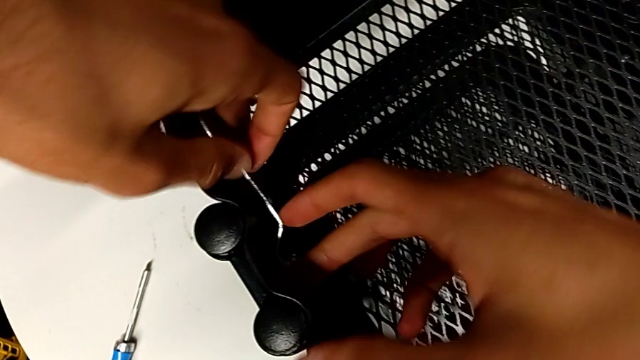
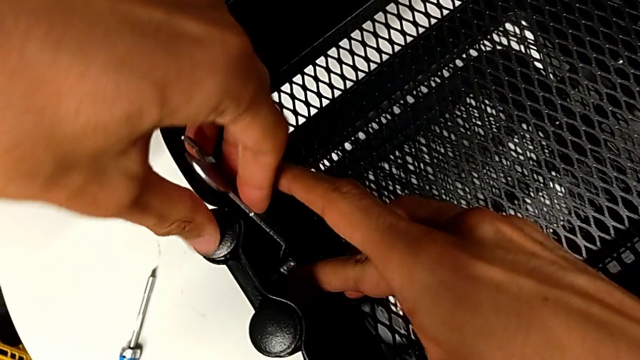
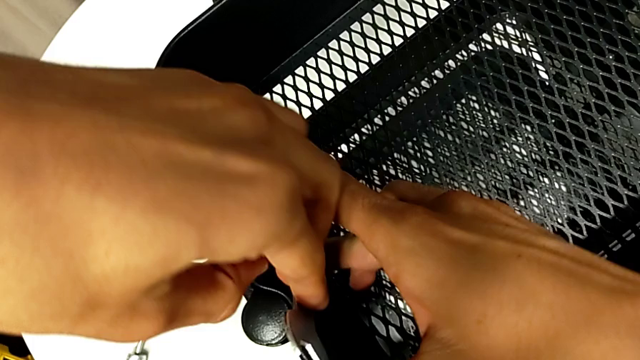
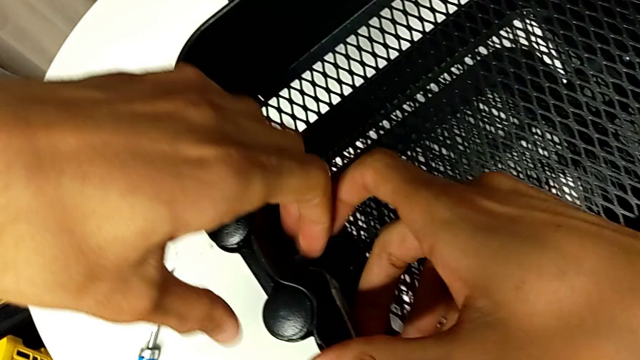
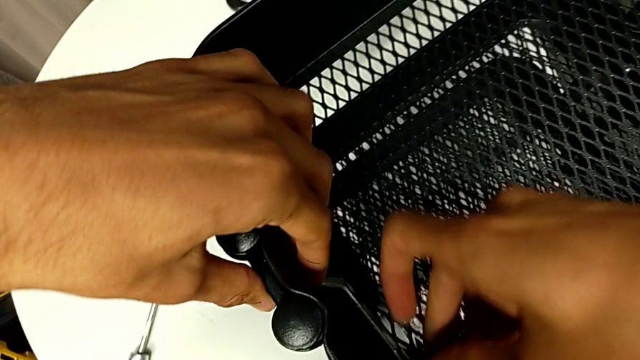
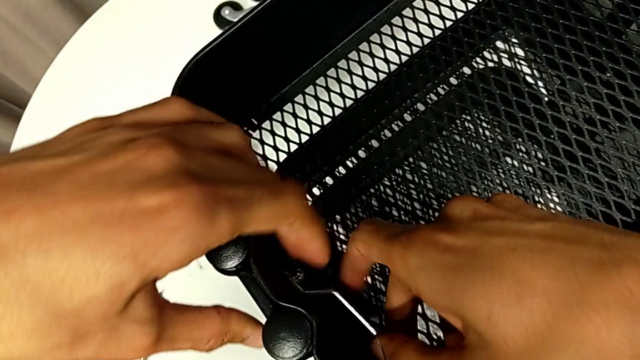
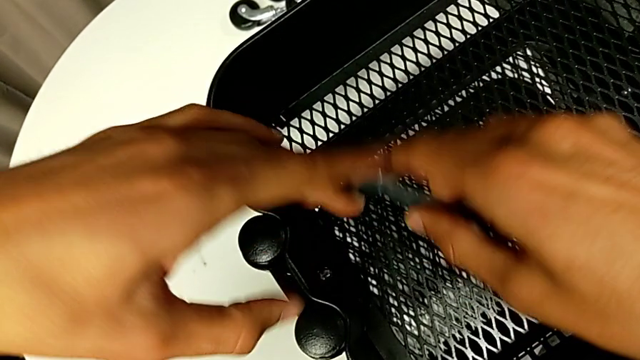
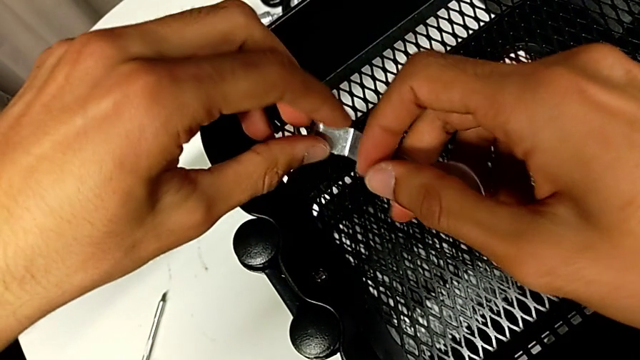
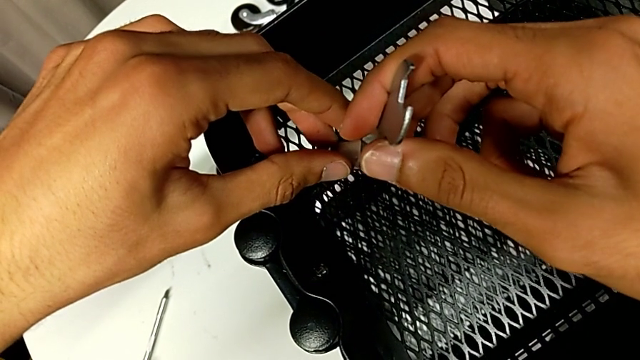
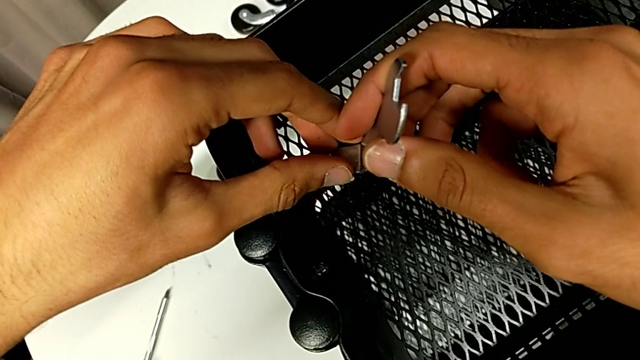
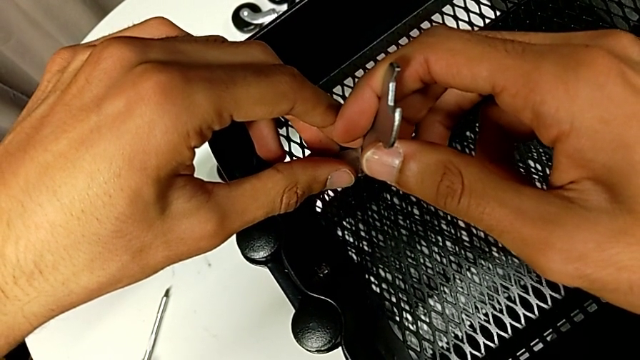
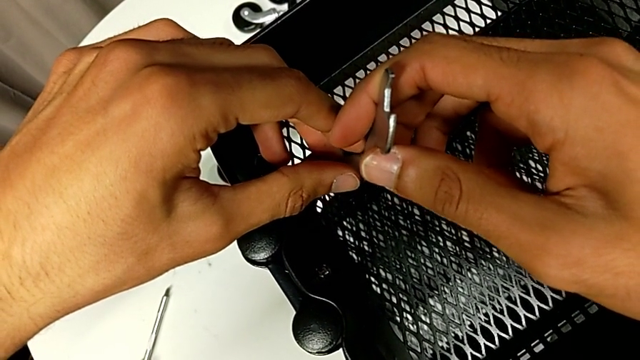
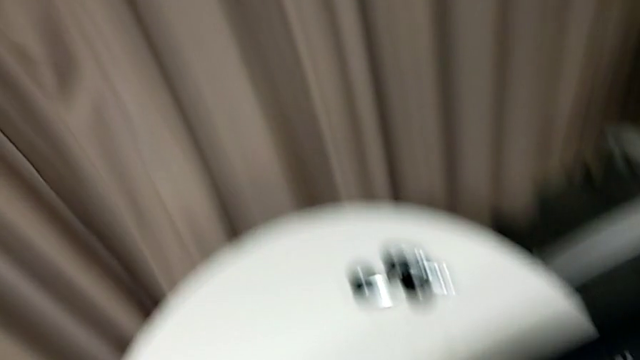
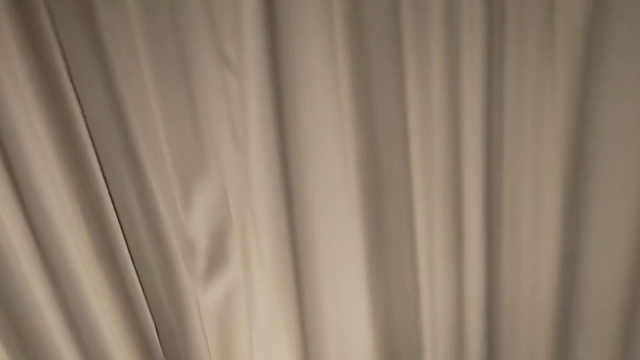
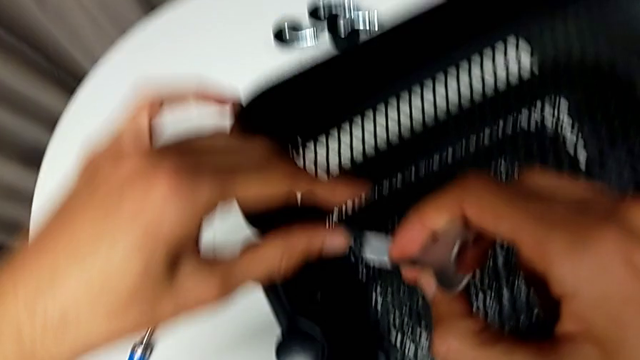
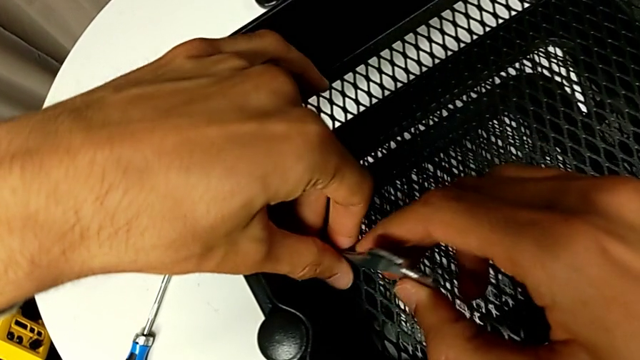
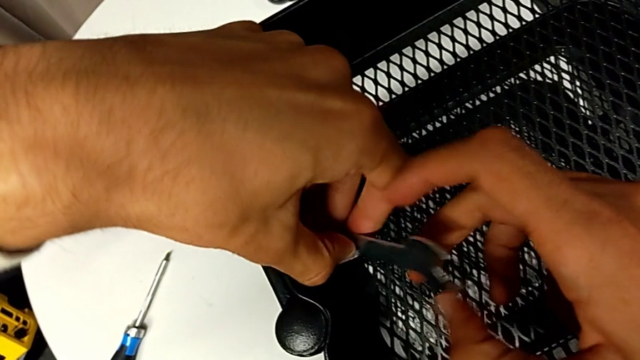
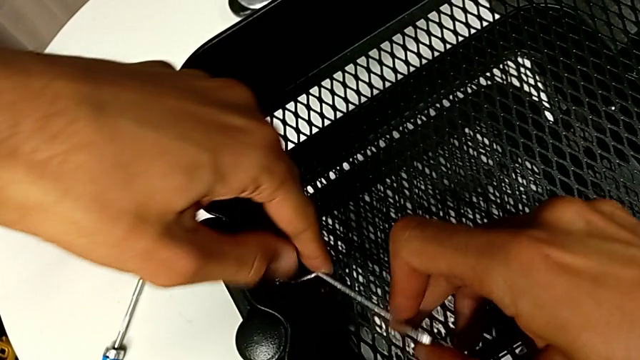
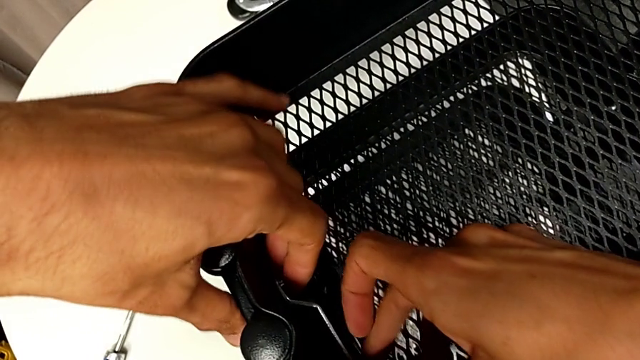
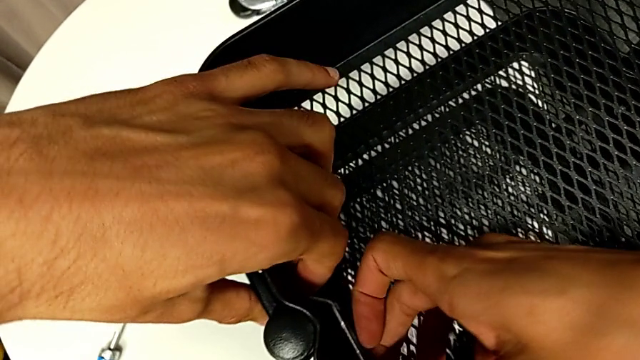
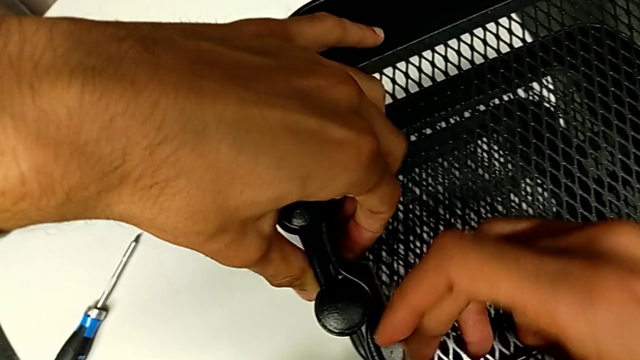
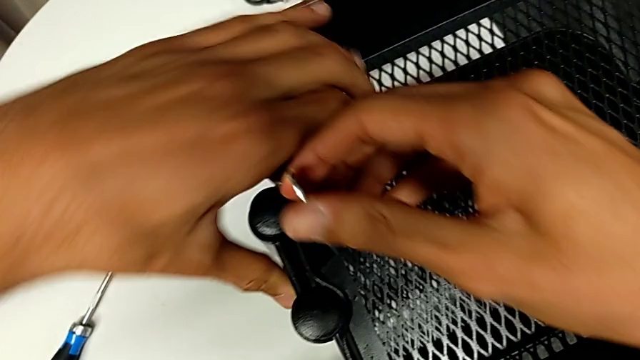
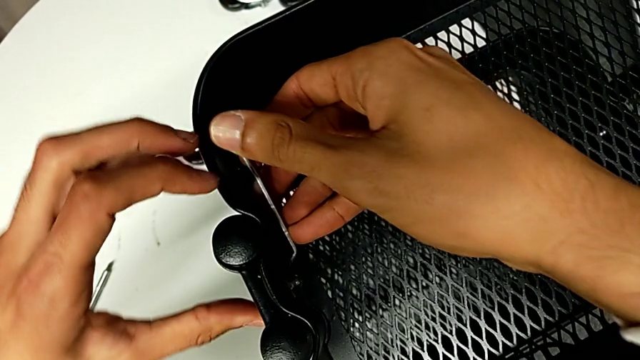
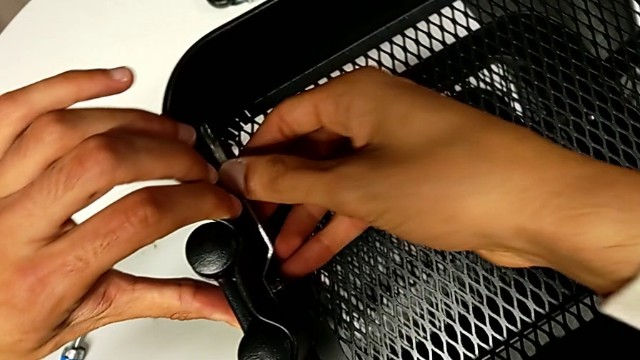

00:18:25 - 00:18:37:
The camera wearer is tightening all the hexagonal cap nuts. They keep screwing the hexagon cap nut and screw it.

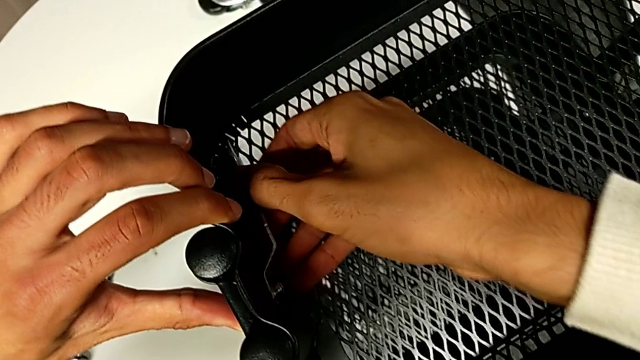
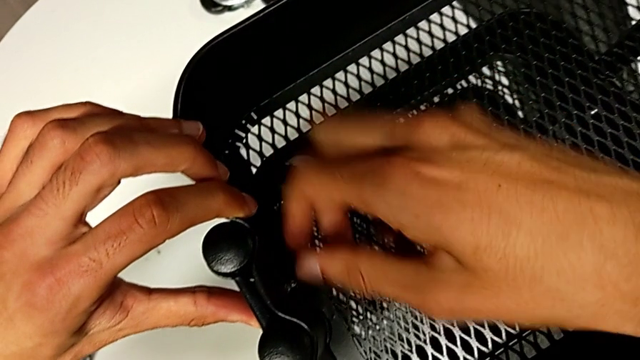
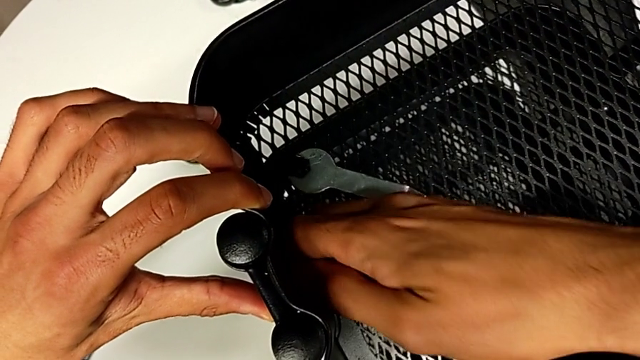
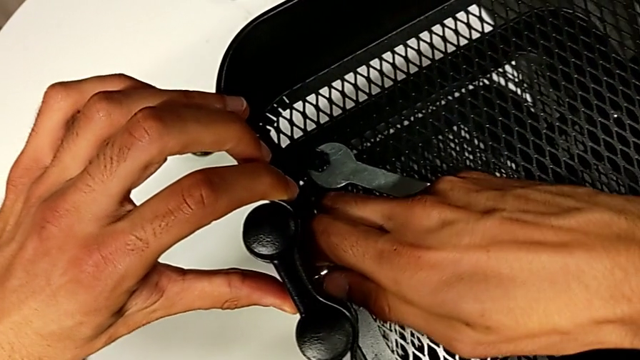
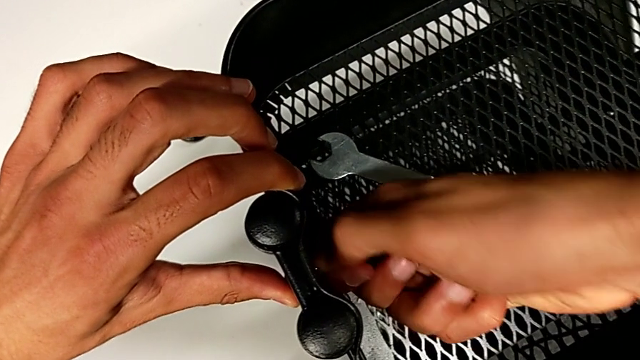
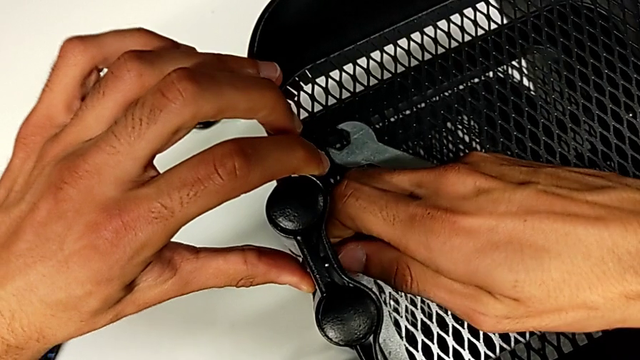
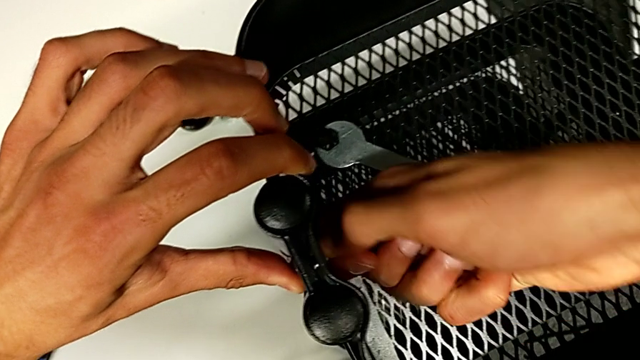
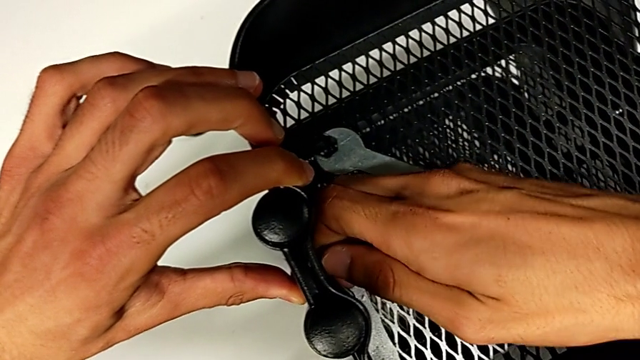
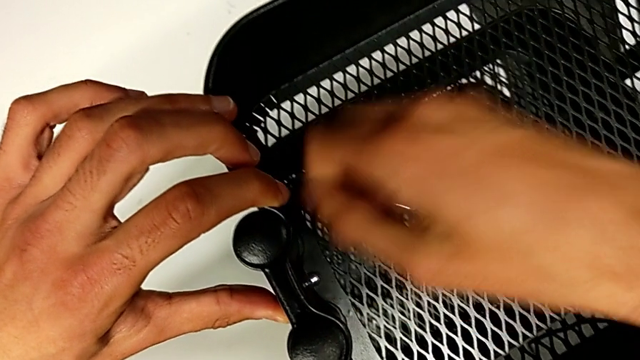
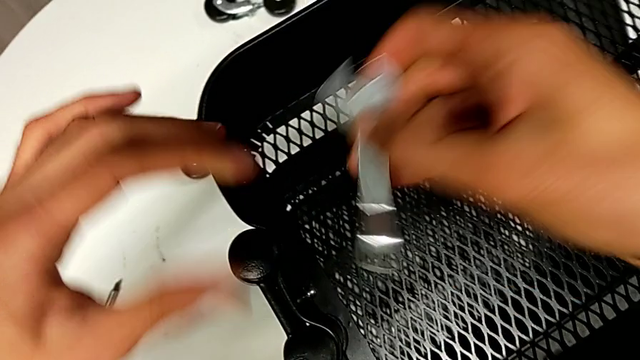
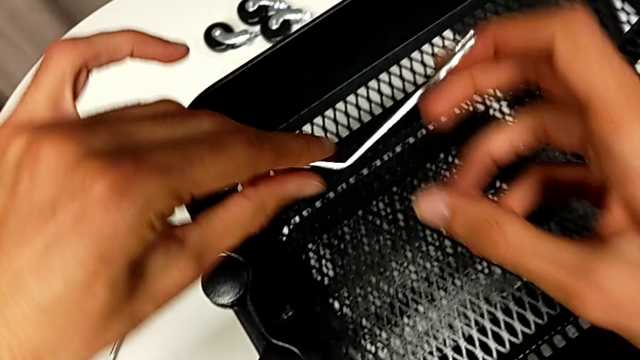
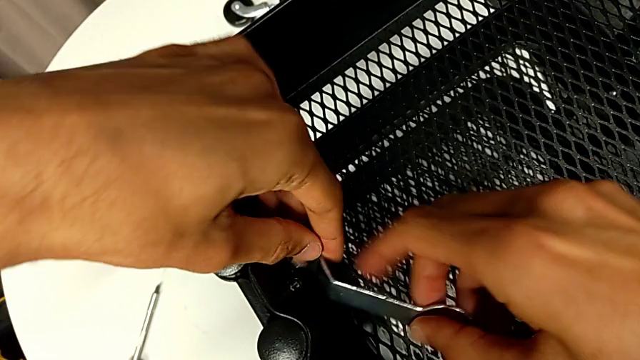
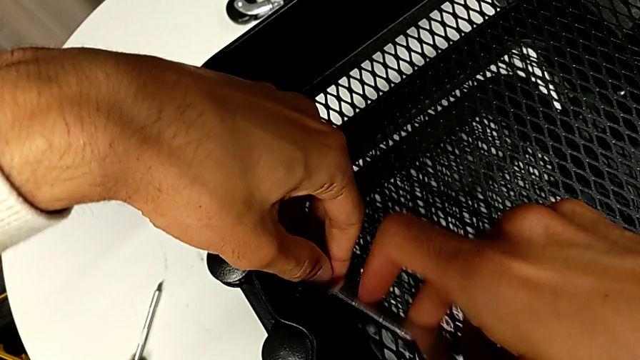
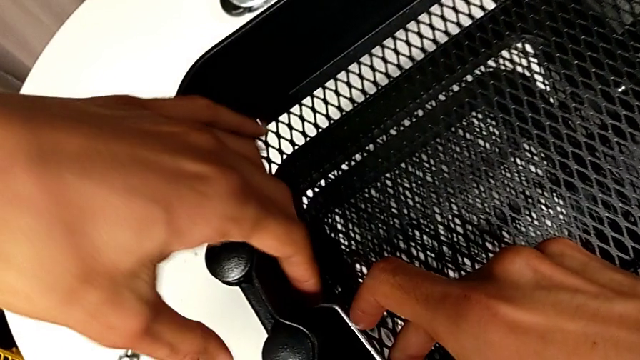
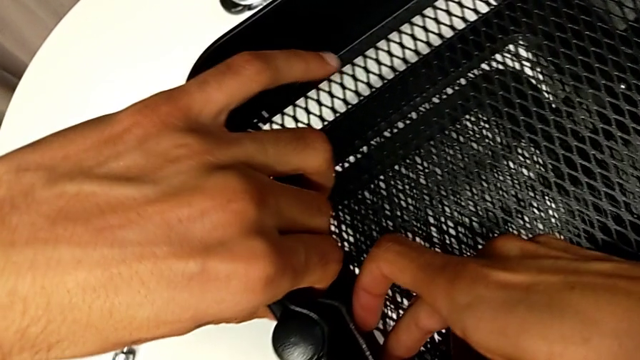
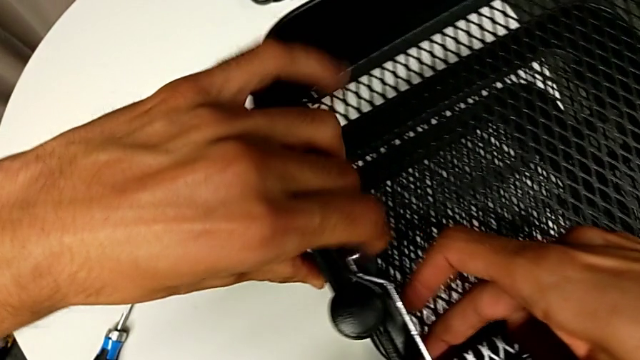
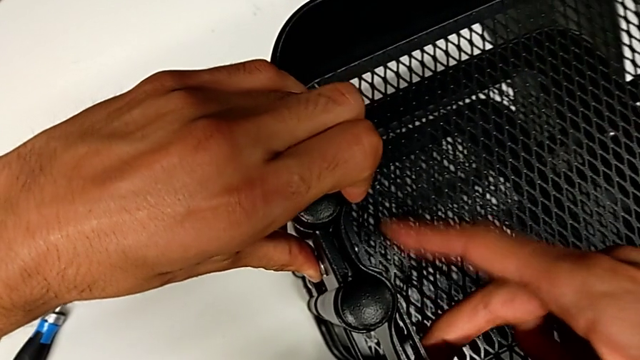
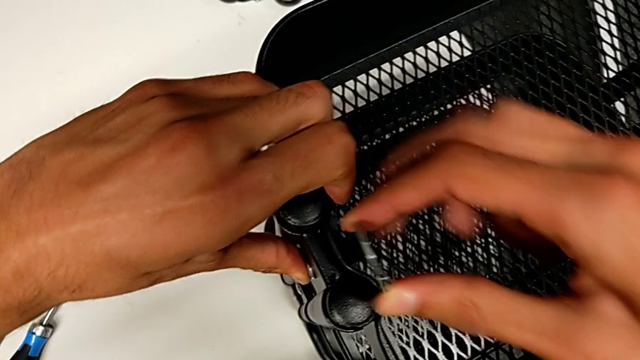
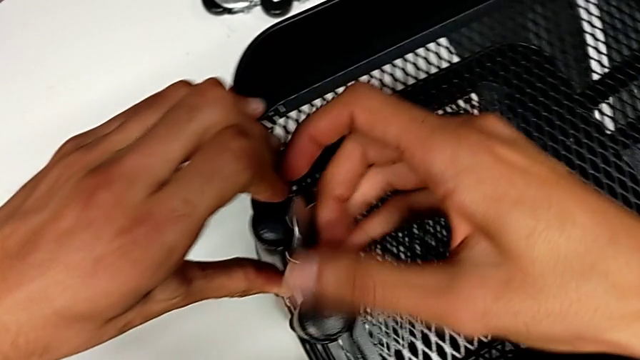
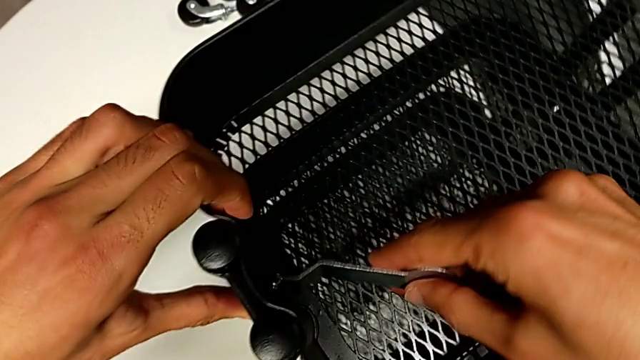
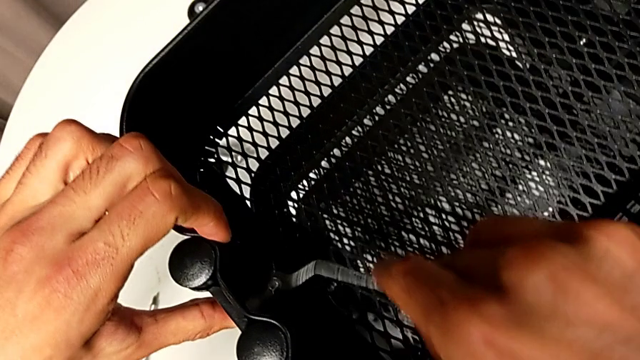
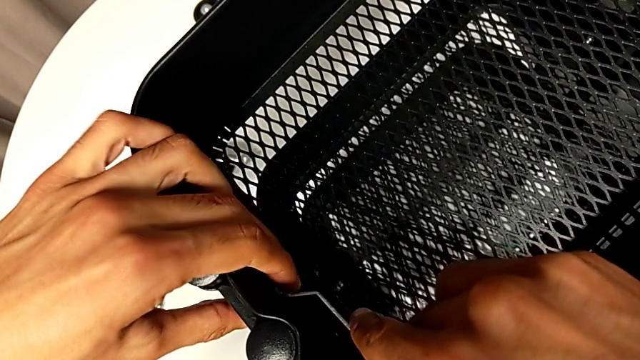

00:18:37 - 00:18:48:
The camera wearer is tightening all the hexagonal cap nuts. They screw the hexagon cap nut, grab the spanner wrench and begin to screw the hexagon cap nut.
